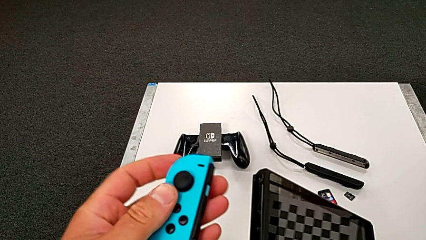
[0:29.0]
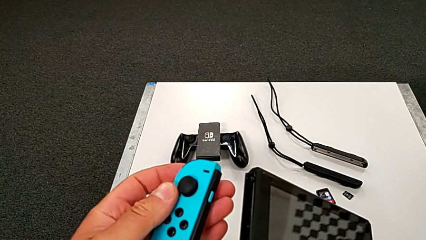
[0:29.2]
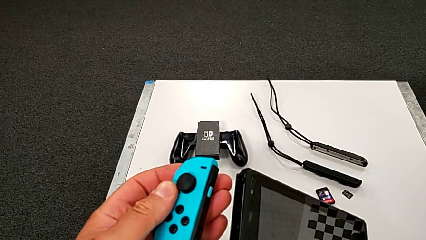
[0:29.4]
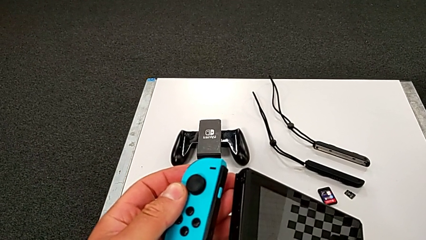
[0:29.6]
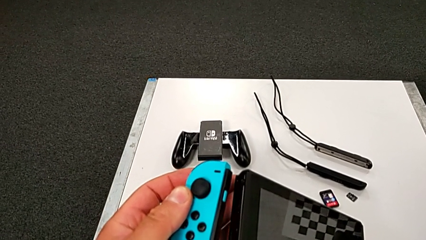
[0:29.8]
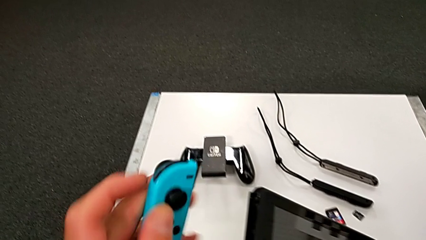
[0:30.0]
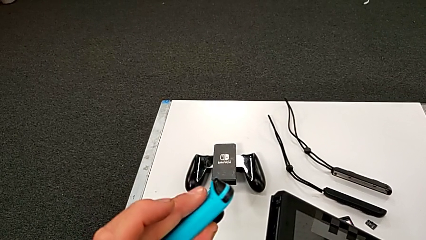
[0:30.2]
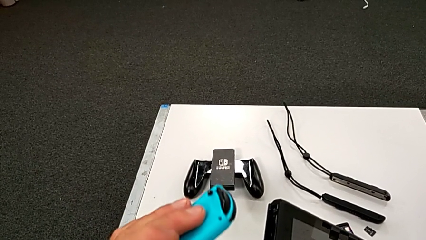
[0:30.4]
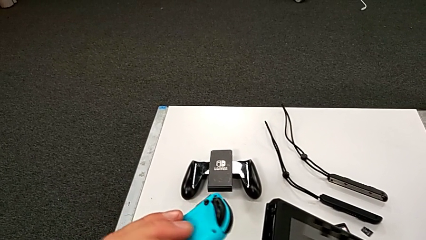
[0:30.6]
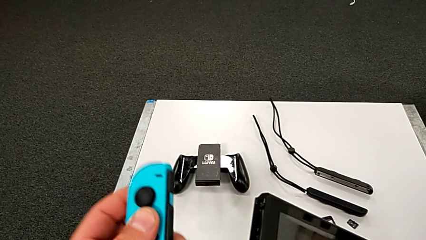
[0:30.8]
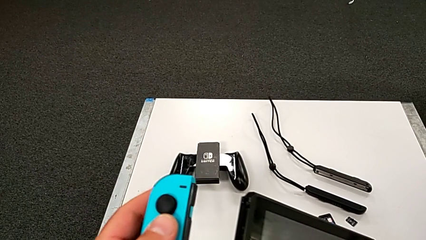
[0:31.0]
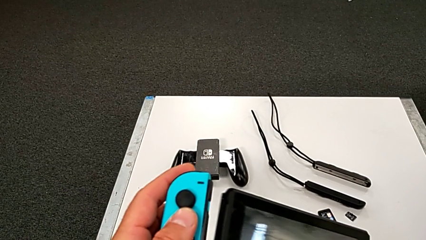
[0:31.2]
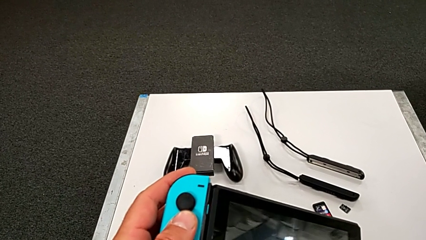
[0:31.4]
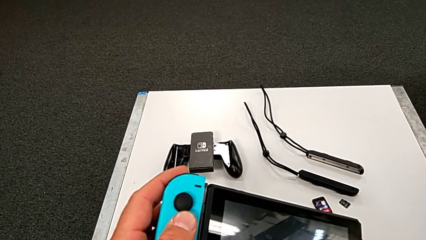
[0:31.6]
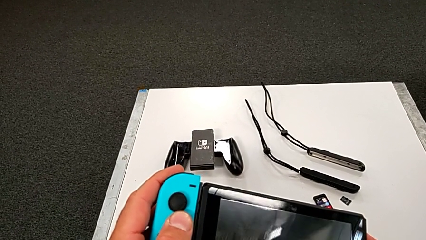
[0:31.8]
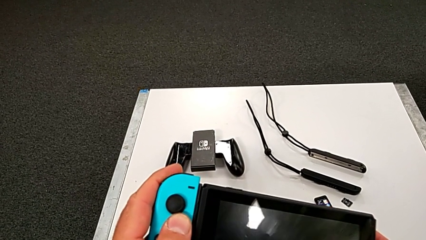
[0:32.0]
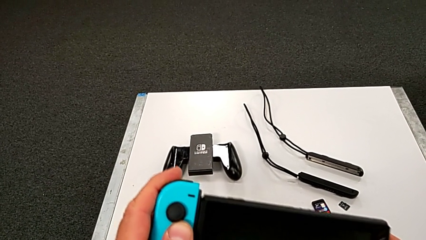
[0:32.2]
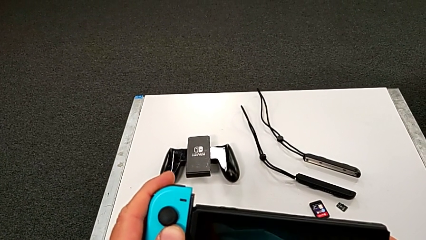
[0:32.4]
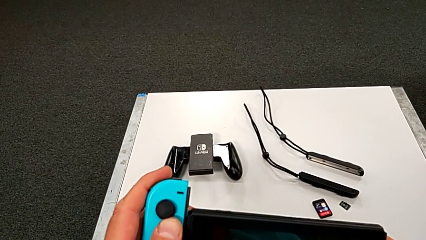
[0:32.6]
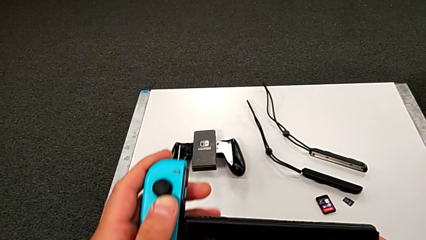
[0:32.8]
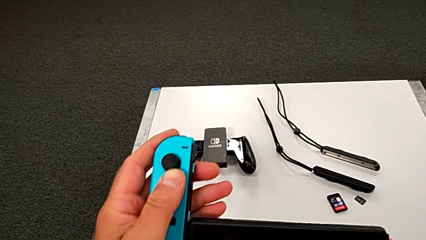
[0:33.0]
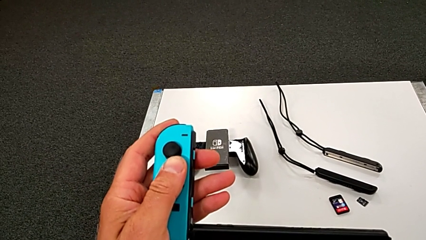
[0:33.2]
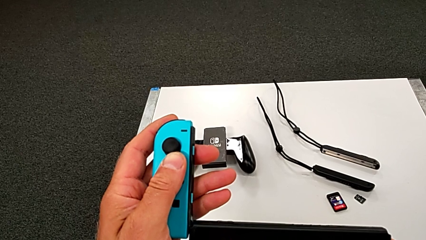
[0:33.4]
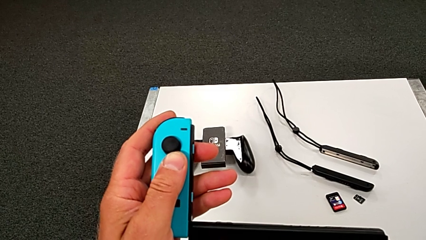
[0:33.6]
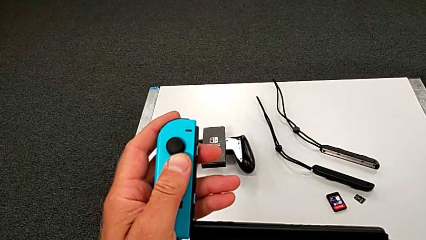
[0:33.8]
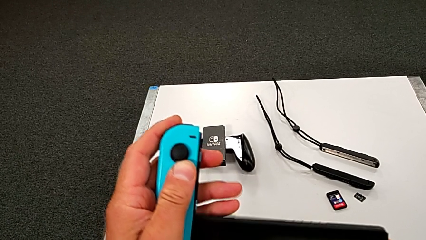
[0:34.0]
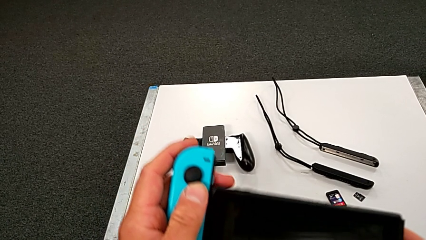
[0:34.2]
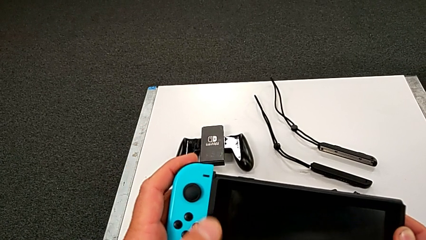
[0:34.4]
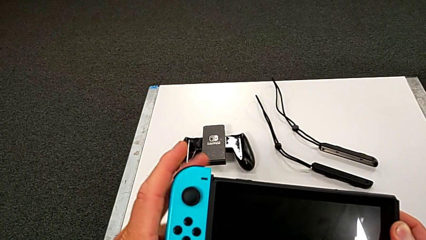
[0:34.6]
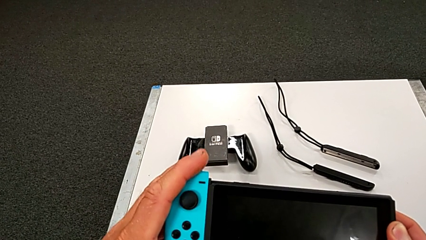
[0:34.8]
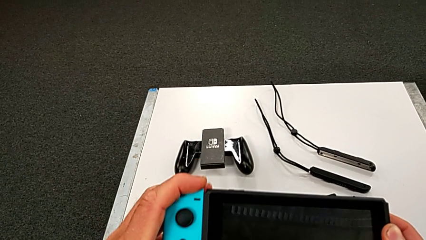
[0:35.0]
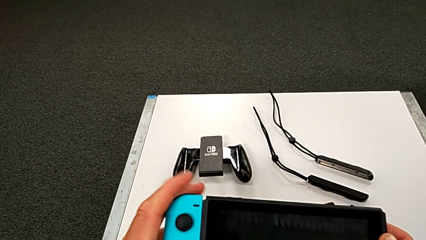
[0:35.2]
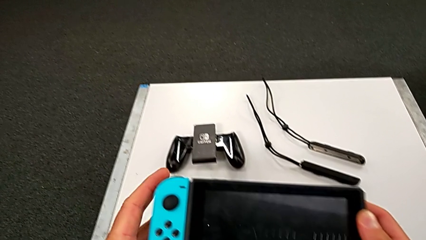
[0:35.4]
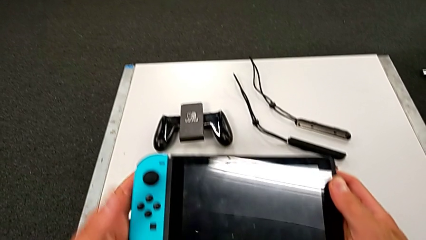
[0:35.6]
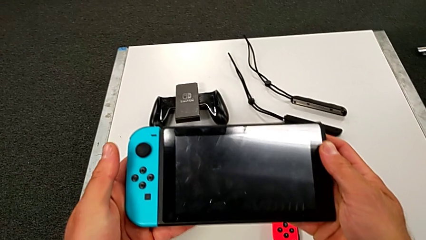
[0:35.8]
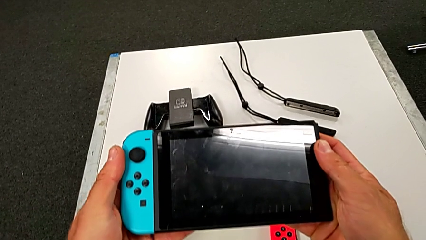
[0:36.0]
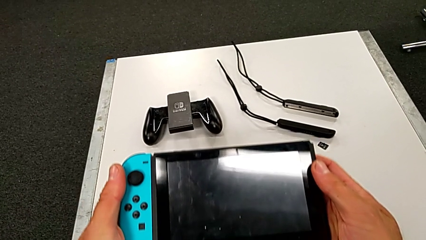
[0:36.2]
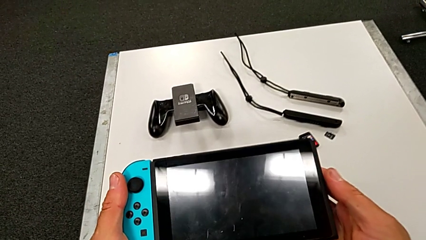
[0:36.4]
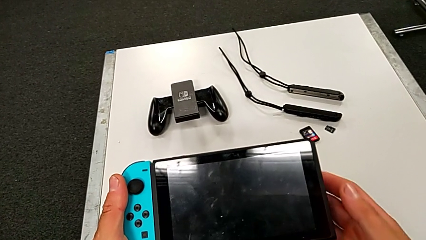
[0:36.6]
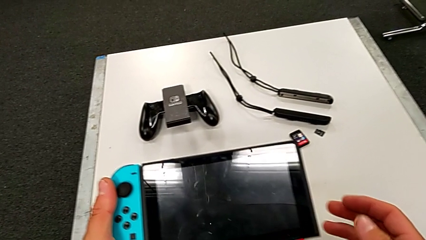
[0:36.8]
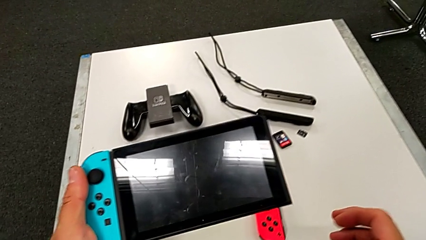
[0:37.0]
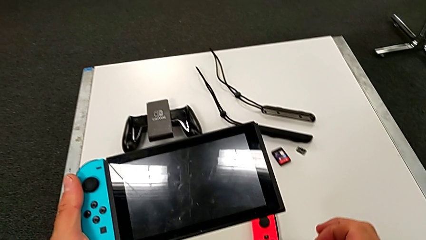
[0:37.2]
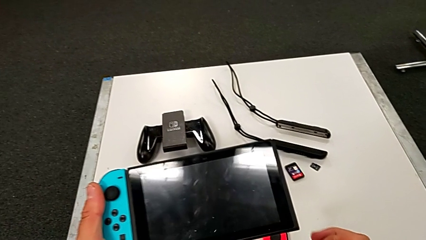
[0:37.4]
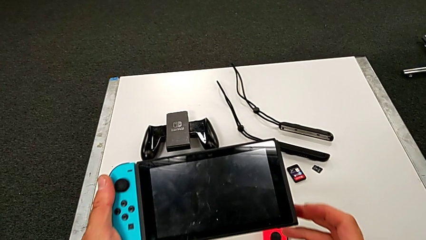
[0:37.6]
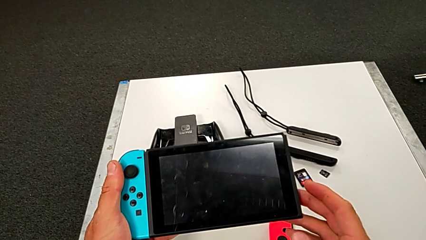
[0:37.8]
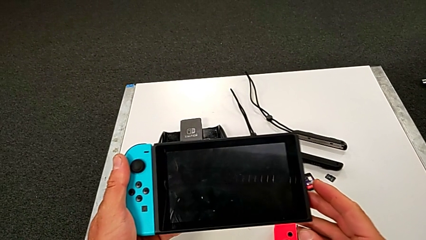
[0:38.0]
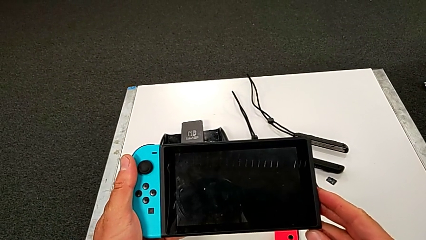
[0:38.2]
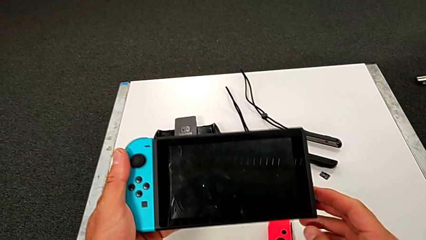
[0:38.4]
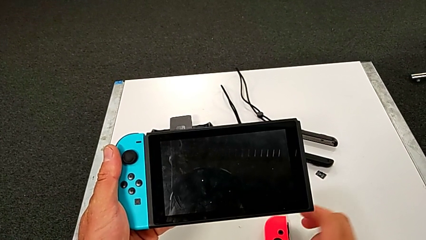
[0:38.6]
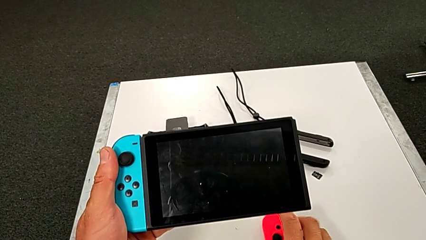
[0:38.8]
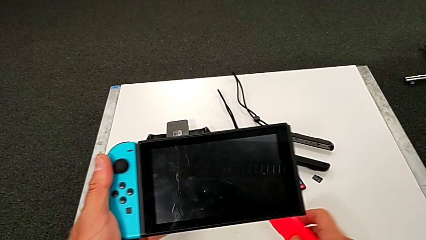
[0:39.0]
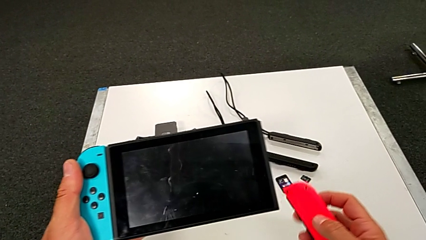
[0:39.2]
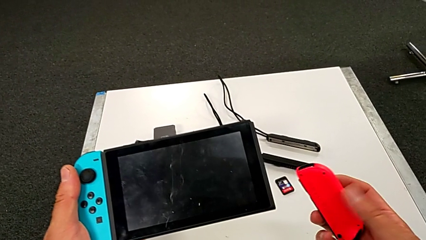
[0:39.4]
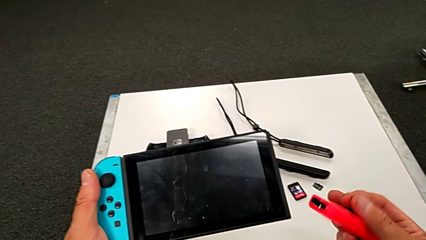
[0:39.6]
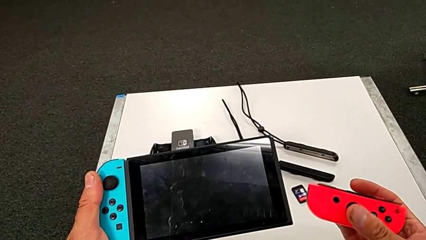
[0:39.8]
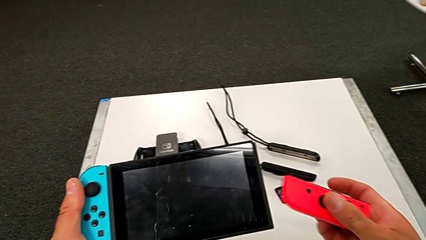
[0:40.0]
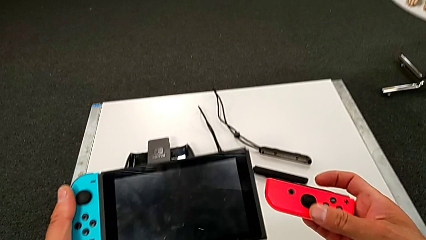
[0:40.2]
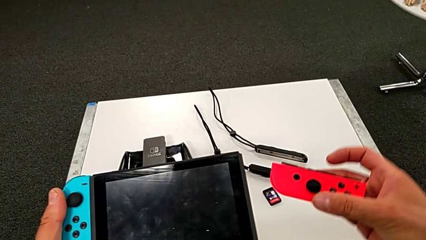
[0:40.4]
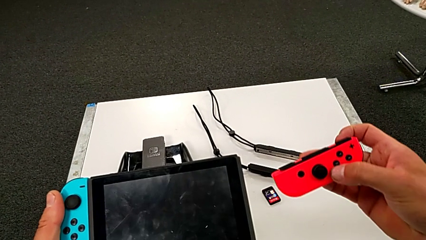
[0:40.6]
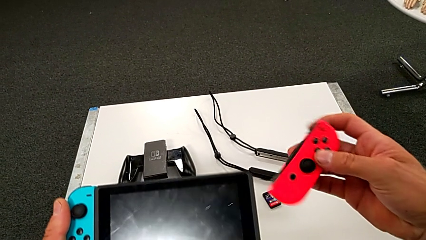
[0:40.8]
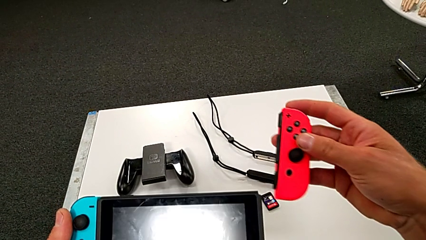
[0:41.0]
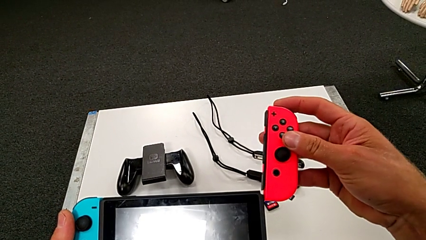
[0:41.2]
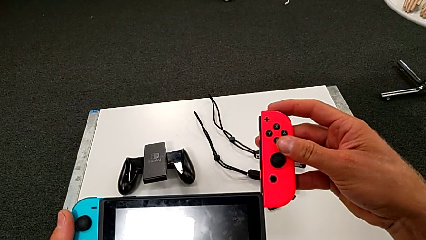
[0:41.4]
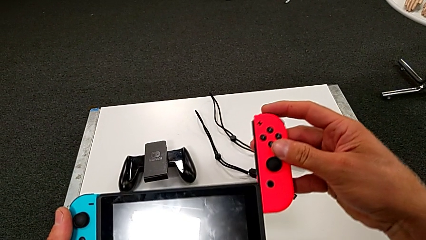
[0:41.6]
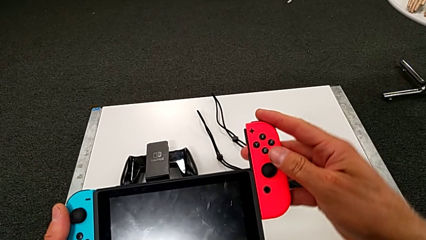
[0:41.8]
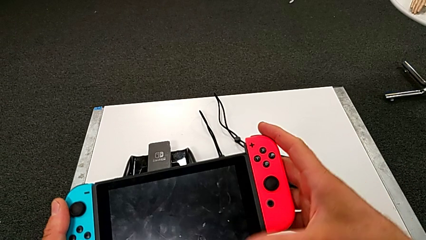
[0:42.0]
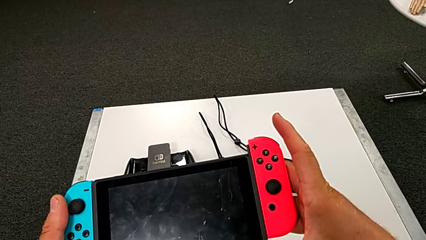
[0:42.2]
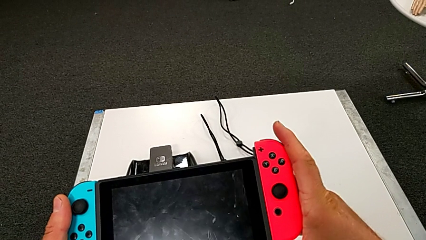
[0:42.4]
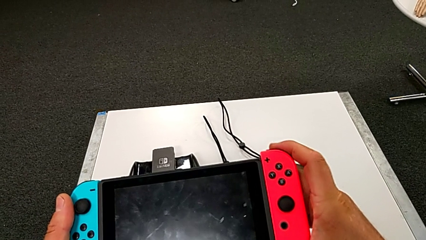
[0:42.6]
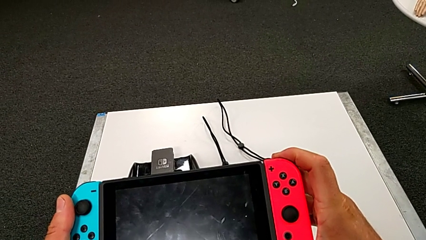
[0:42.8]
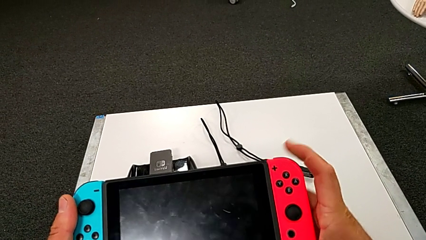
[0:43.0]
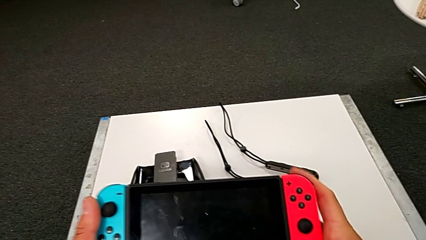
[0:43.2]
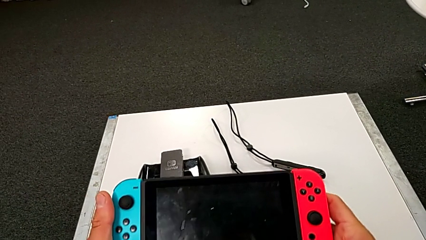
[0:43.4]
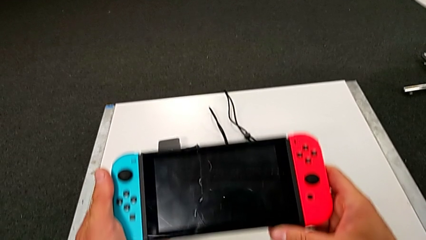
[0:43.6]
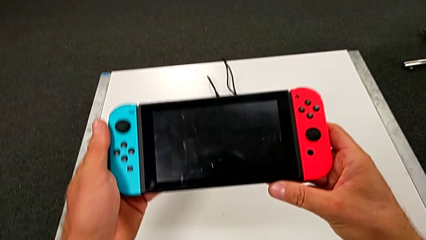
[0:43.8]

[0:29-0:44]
The camera wearer is inserting the blue controller into the Nintendo Switch pad. They insert the blue Joy-Con controller, grab the red Joy-Con controller and insert it.

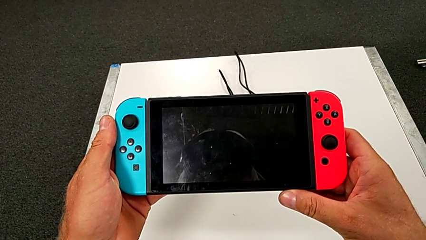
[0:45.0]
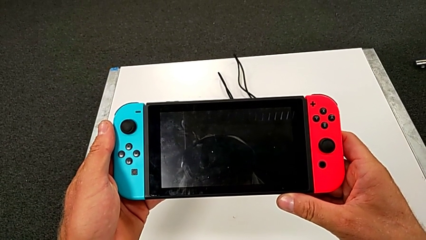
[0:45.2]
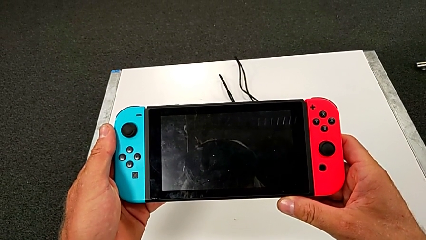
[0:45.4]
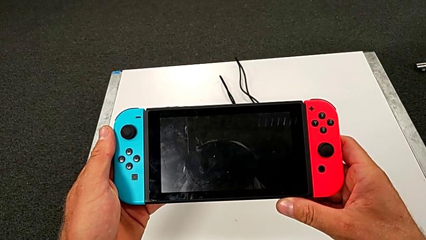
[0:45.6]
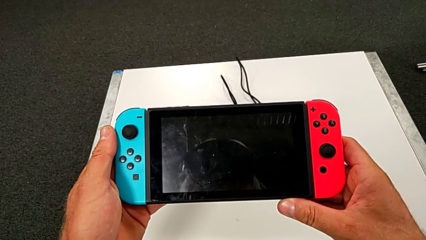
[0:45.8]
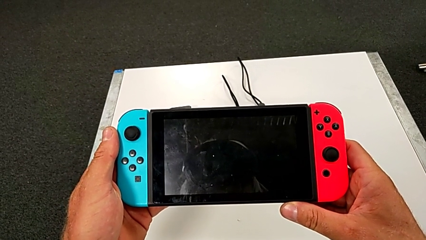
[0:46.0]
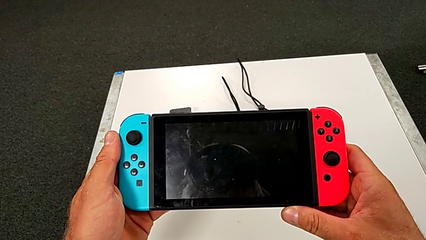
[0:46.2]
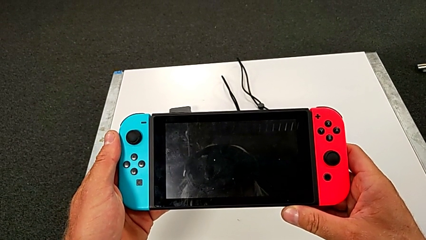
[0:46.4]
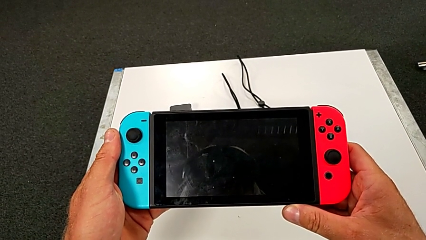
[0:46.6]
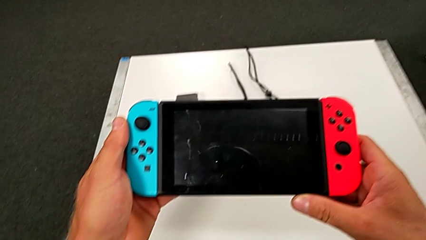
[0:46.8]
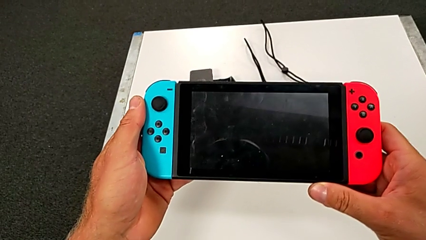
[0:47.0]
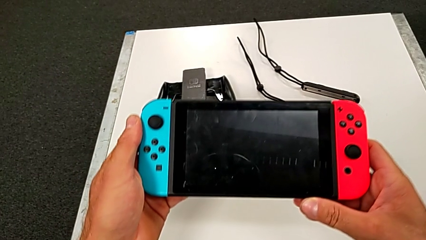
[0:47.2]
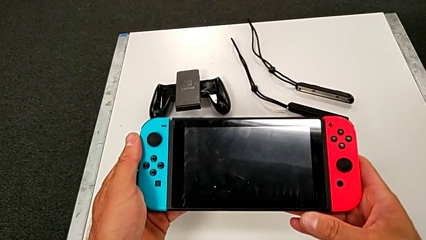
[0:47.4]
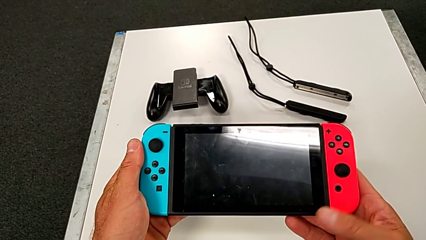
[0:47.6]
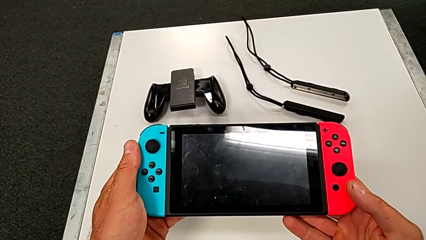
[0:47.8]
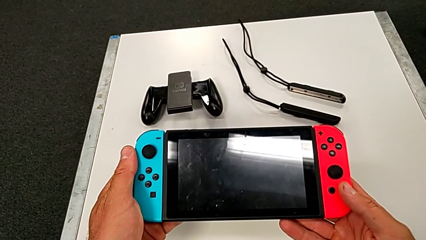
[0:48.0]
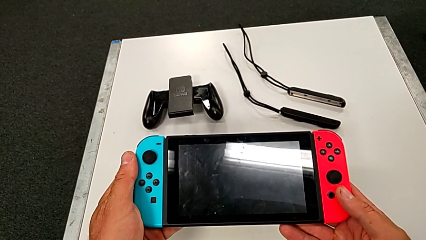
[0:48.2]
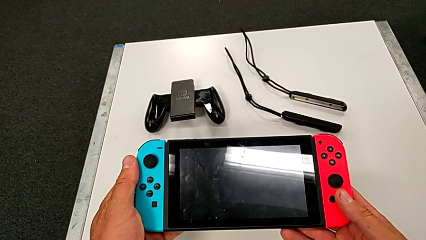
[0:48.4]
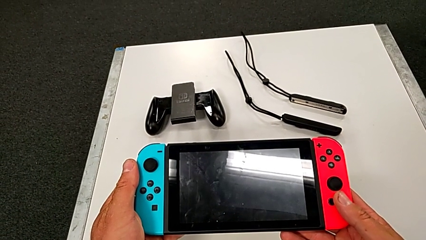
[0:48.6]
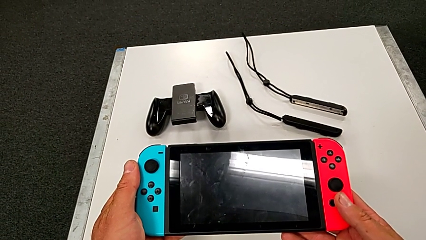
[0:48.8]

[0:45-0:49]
The camera wearer is exchanging both blue and red controllers on the pad.
